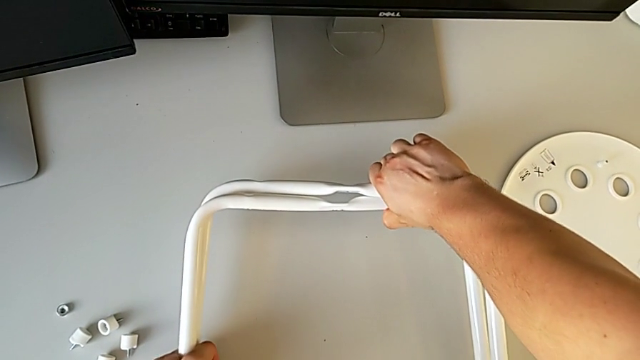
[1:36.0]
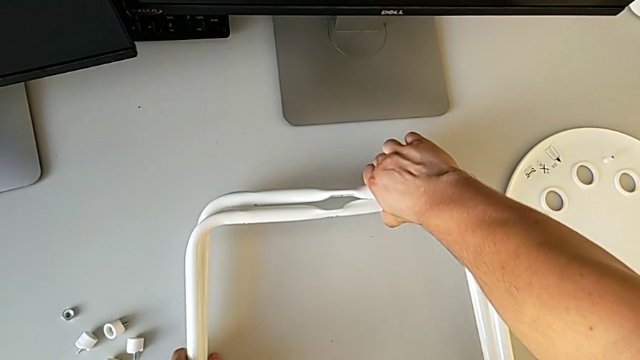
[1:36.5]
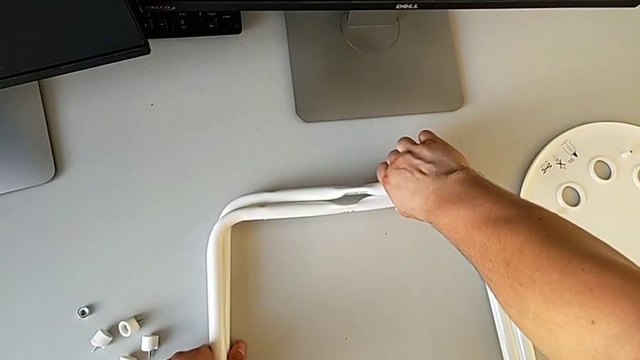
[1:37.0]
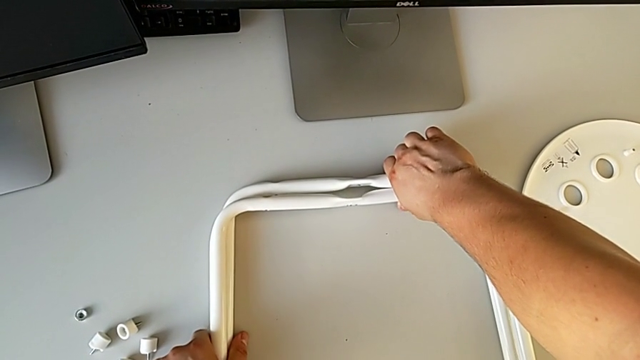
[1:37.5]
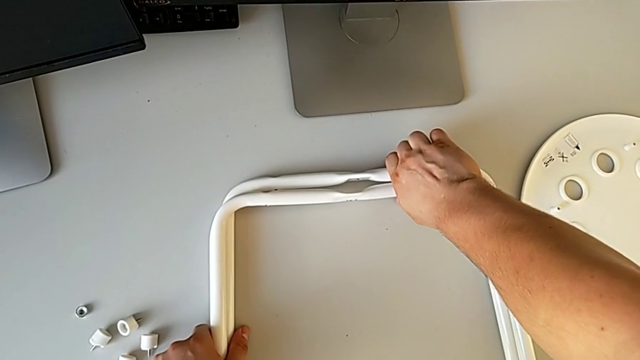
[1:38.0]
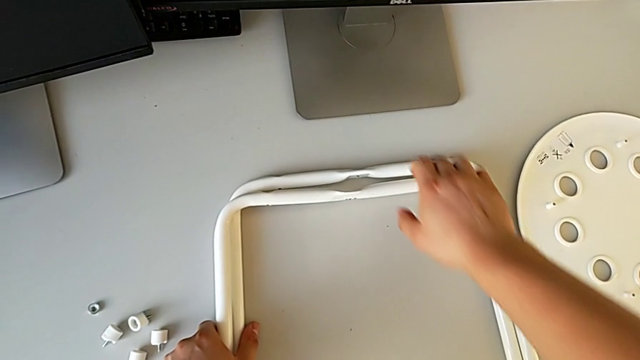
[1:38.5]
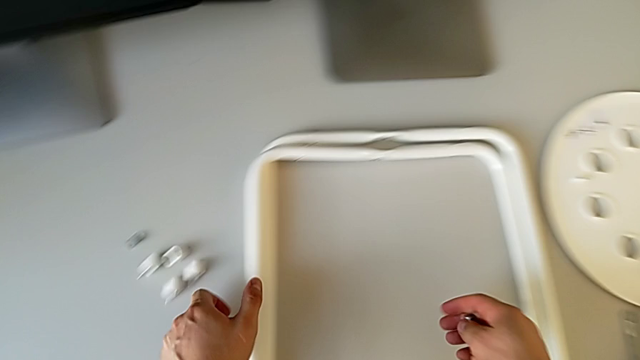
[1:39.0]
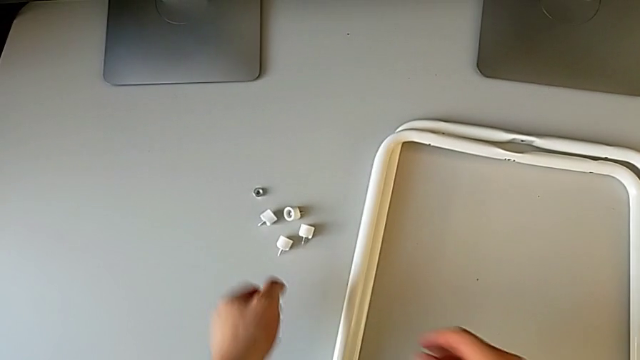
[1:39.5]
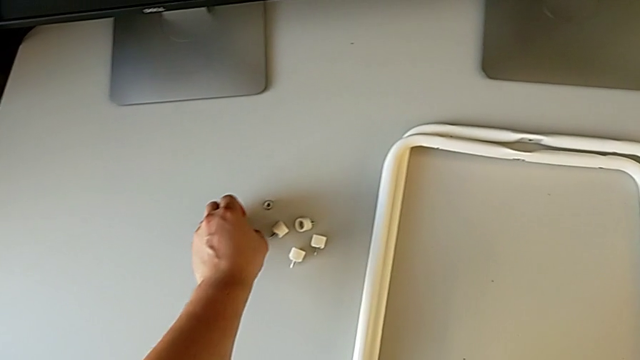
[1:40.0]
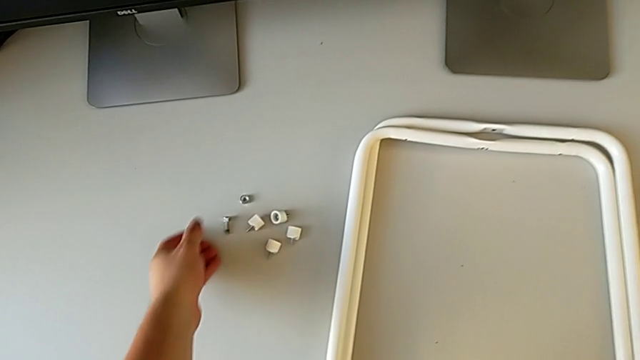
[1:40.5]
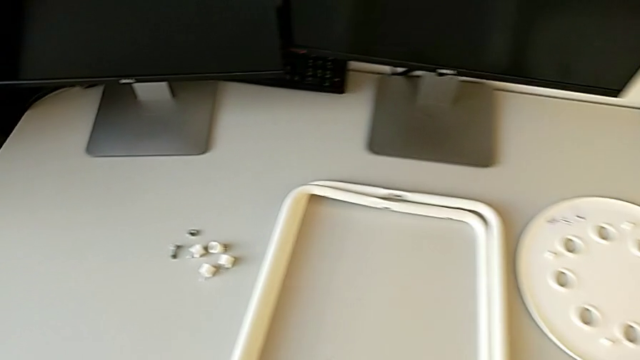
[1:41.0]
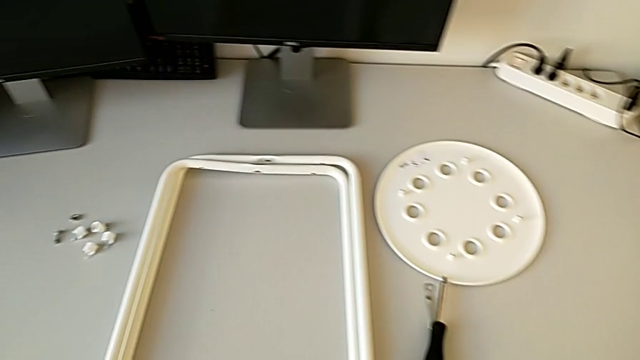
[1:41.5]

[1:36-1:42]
The camera wearer is disassembling the legs. They place the leg and place the bolt.
